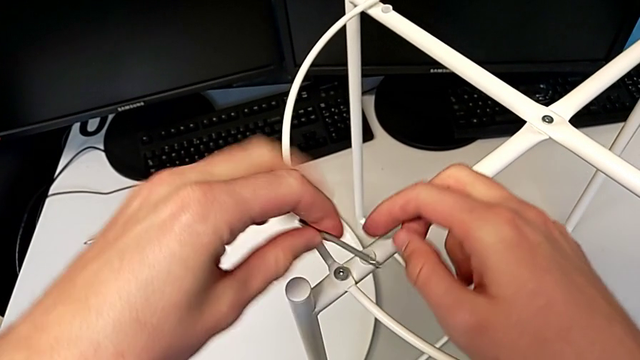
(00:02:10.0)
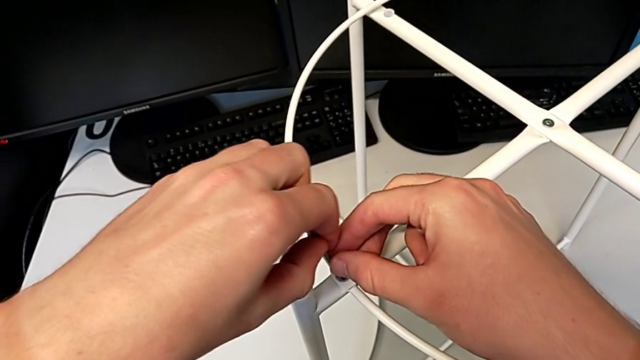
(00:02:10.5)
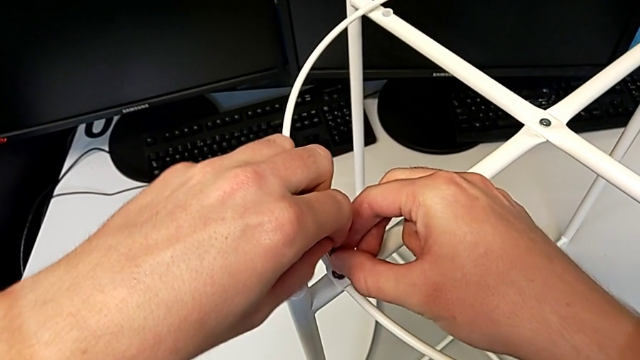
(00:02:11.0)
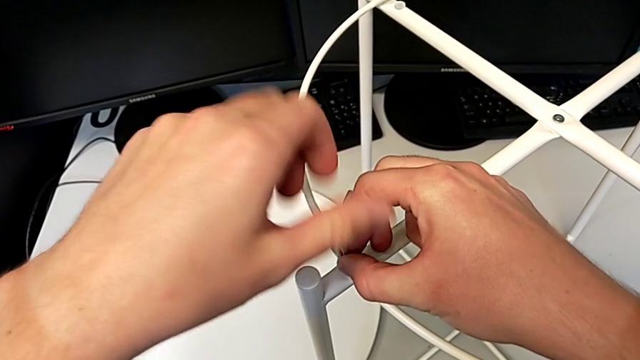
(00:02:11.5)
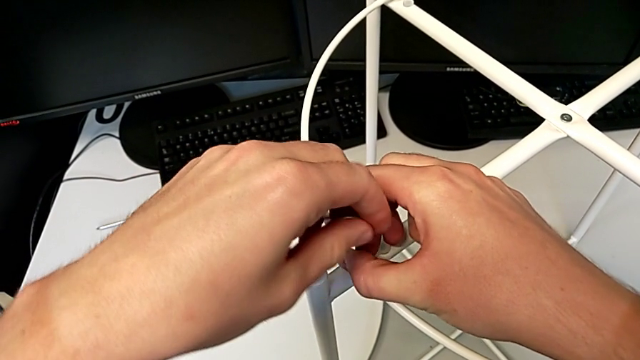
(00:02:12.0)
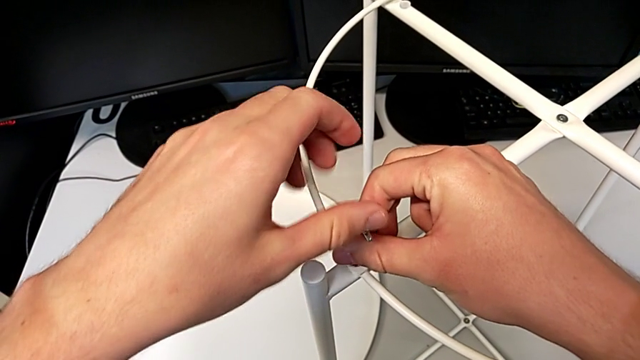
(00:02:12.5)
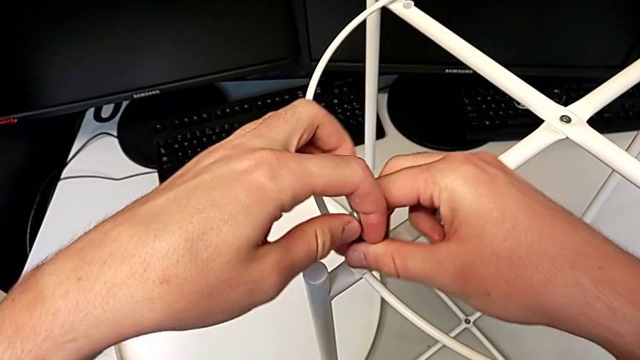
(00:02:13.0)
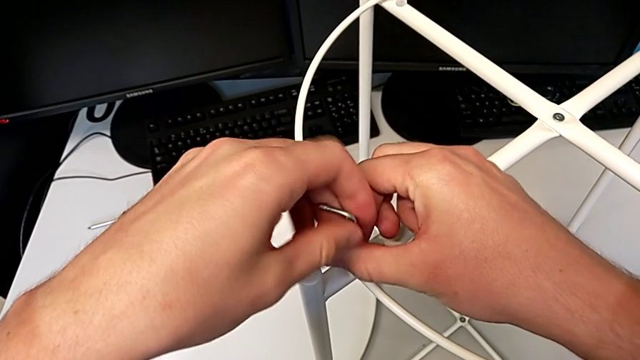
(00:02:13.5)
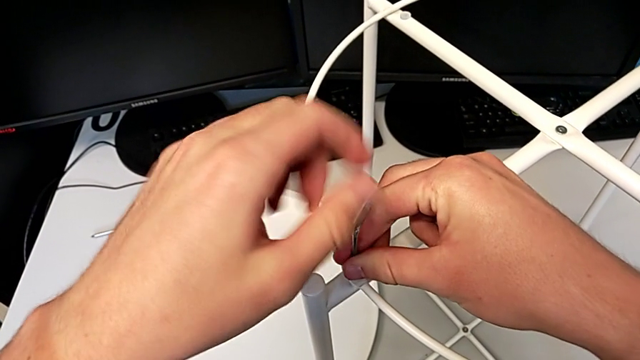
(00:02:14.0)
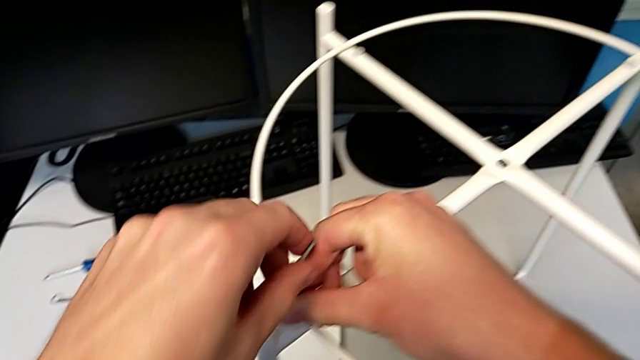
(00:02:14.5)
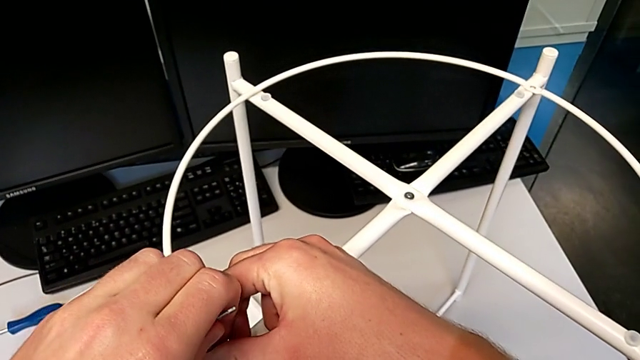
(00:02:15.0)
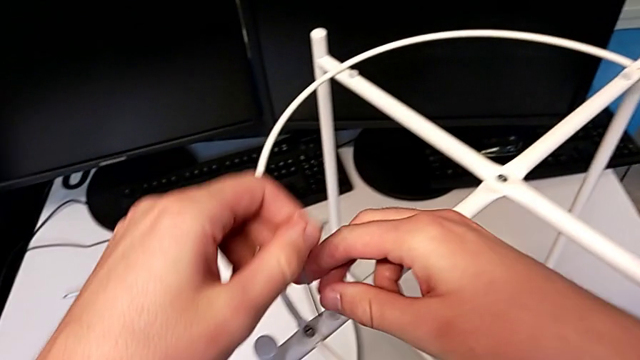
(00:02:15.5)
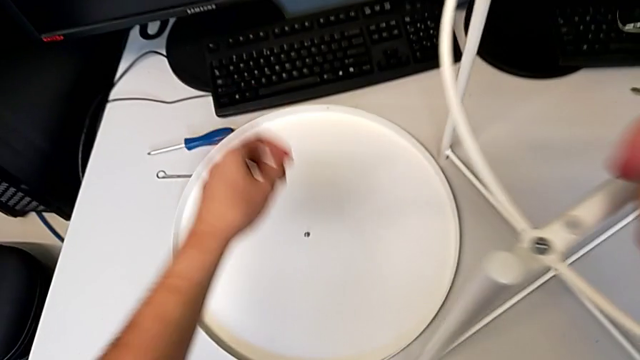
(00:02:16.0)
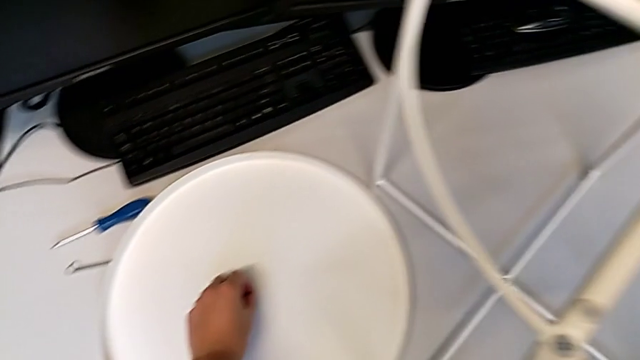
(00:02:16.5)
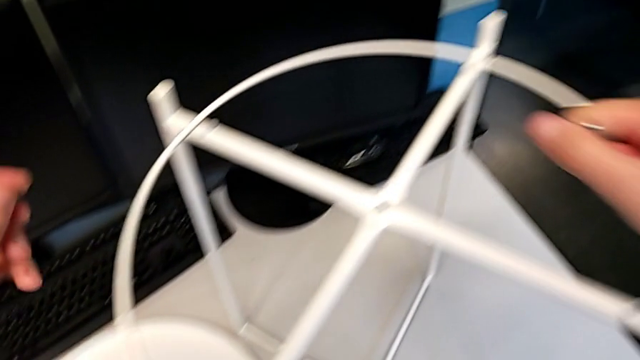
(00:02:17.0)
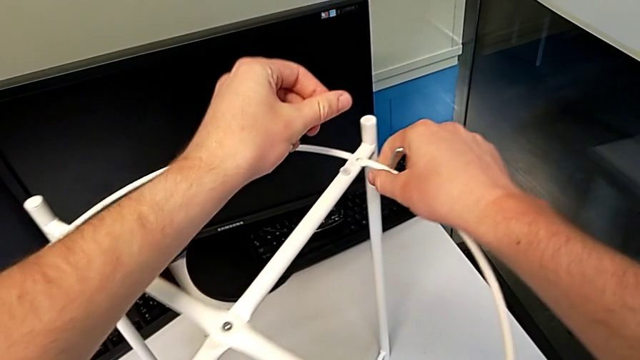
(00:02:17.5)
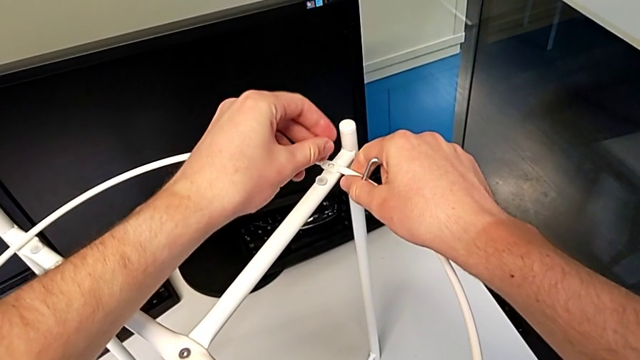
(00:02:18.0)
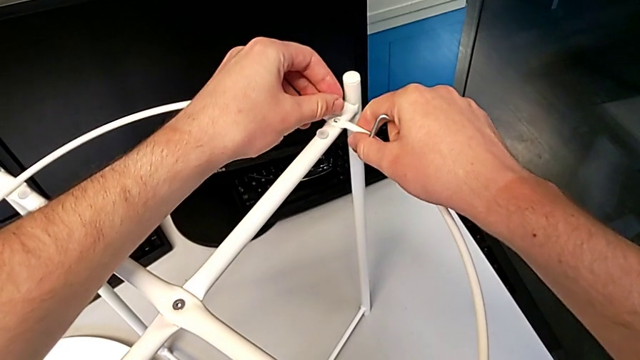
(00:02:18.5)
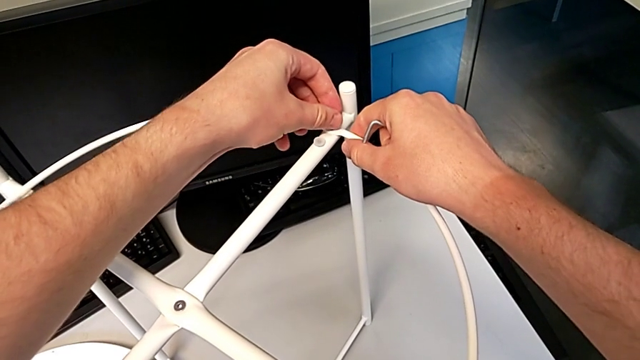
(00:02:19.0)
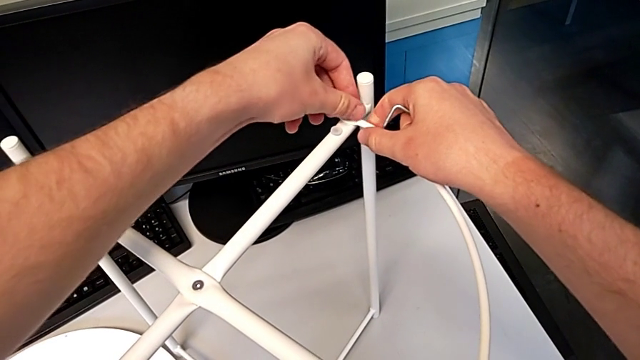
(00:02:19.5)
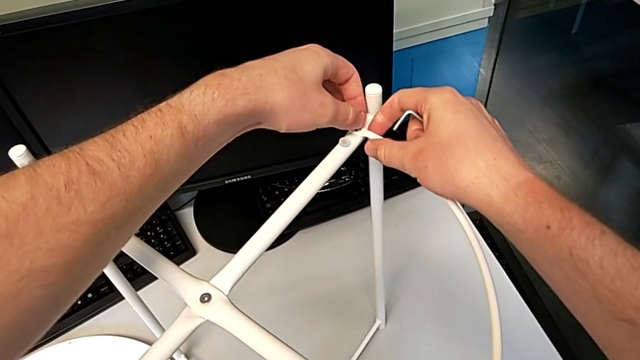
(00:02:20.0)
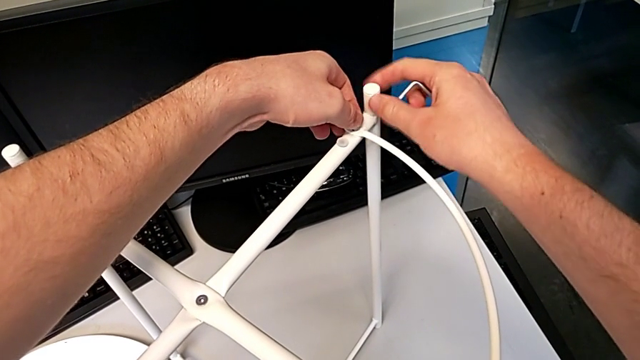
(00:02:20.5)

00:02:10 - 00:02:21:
The camera wearer is assembling the circle around the legs. They rotate the Allen wrench, insert it, screw the first hex socket head, withdraw the Allen wrench, grab the second hex socket head and insert it.

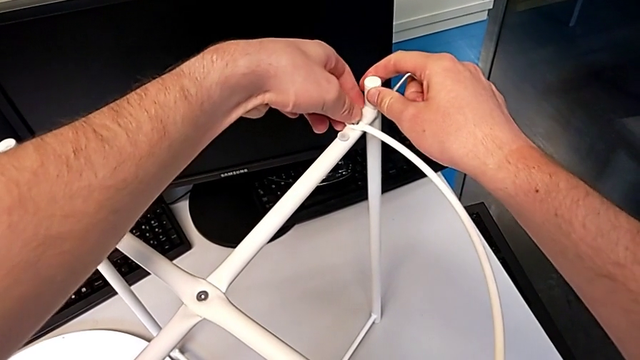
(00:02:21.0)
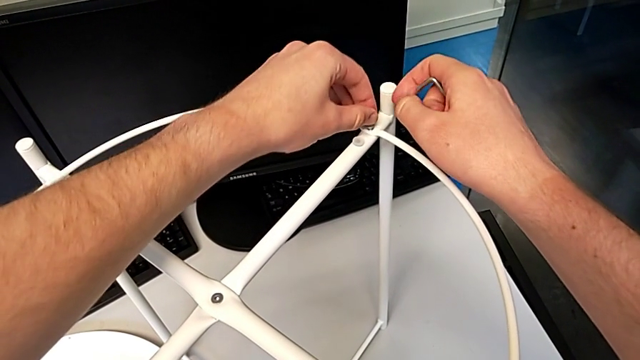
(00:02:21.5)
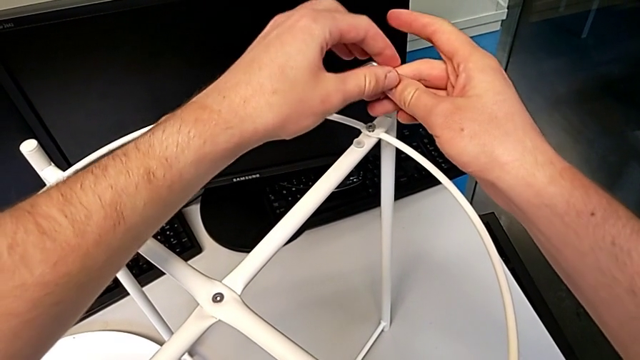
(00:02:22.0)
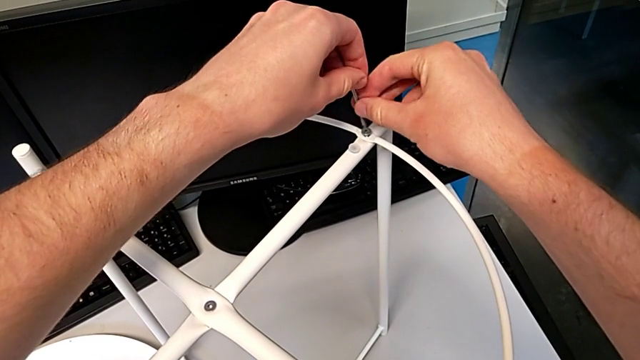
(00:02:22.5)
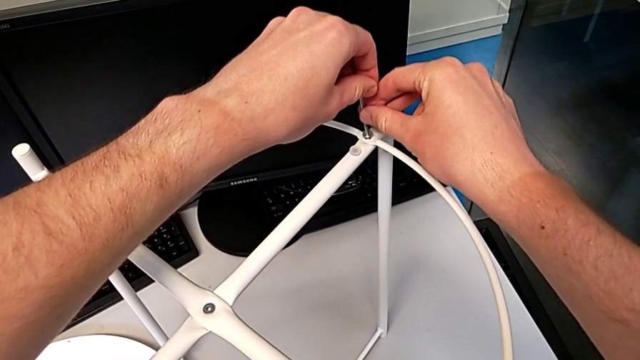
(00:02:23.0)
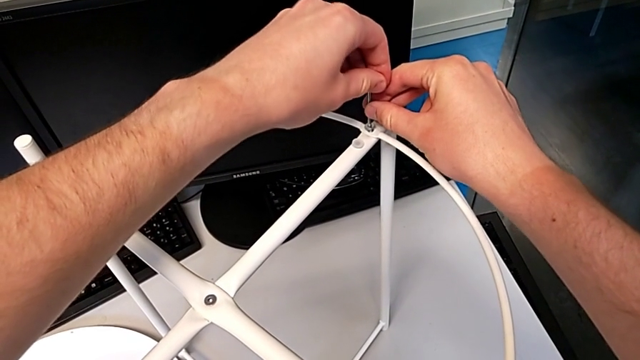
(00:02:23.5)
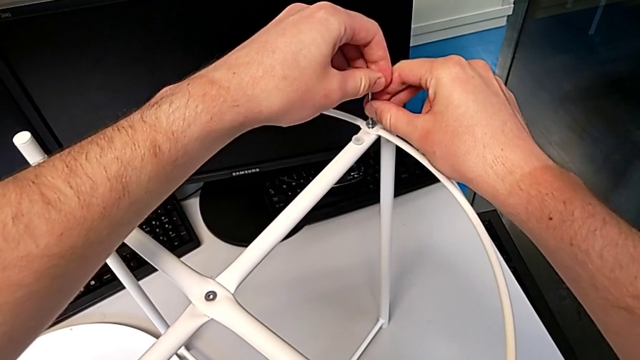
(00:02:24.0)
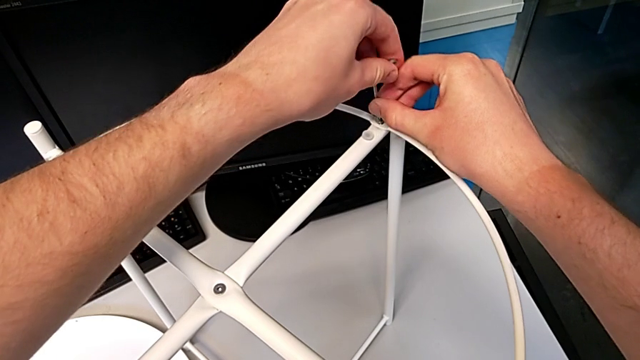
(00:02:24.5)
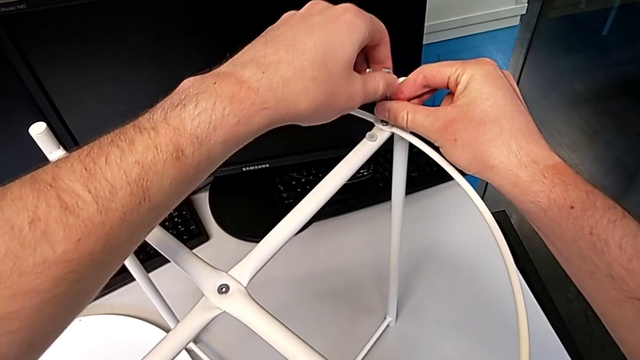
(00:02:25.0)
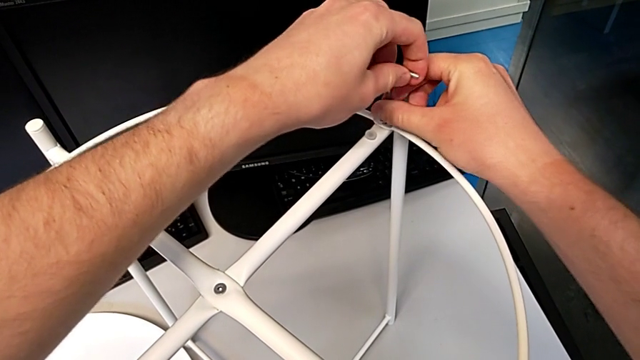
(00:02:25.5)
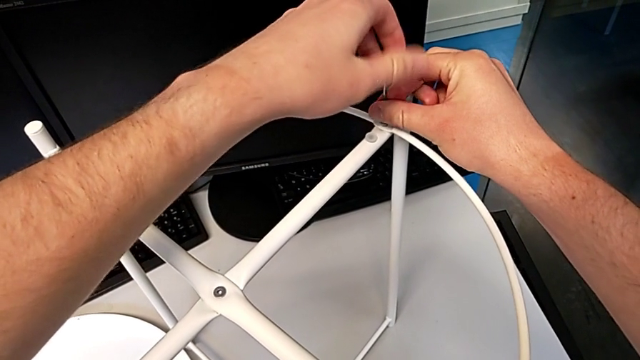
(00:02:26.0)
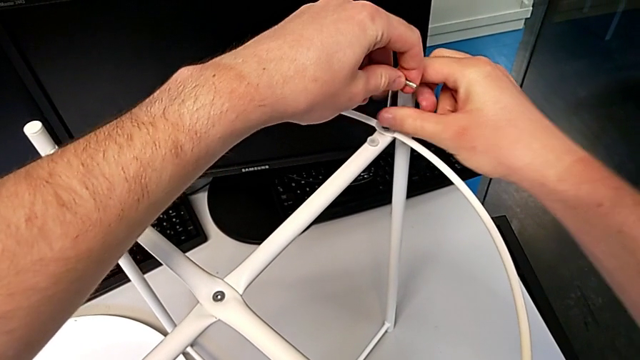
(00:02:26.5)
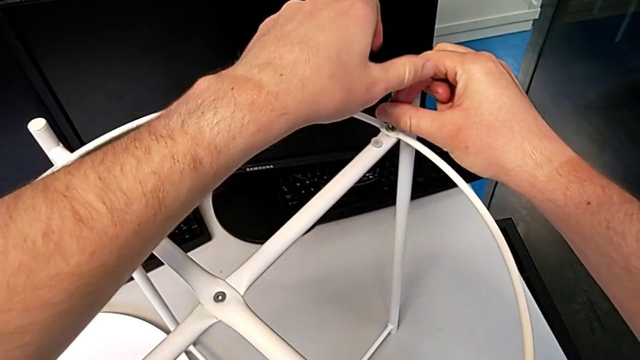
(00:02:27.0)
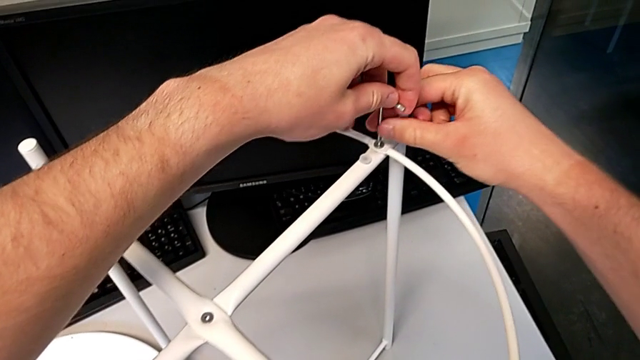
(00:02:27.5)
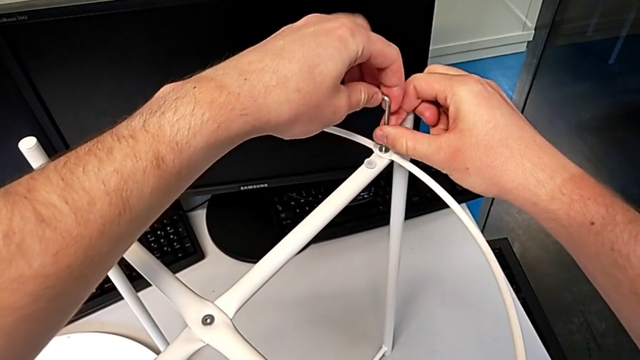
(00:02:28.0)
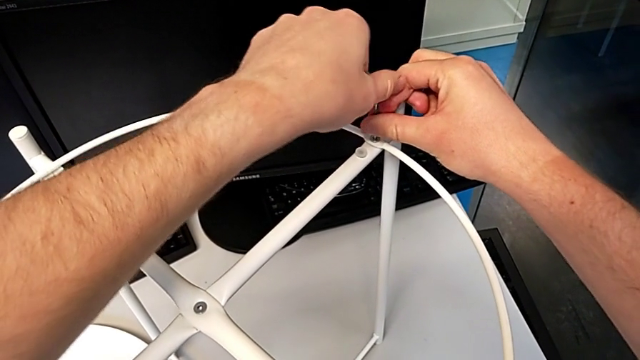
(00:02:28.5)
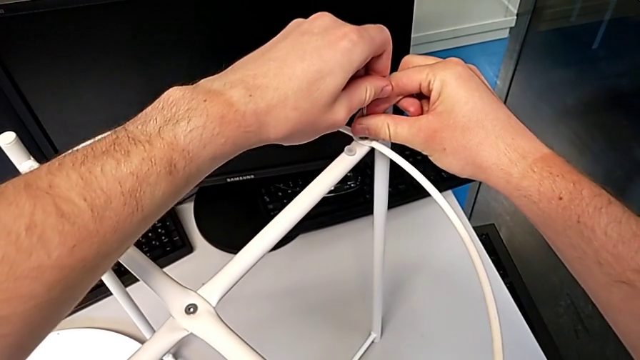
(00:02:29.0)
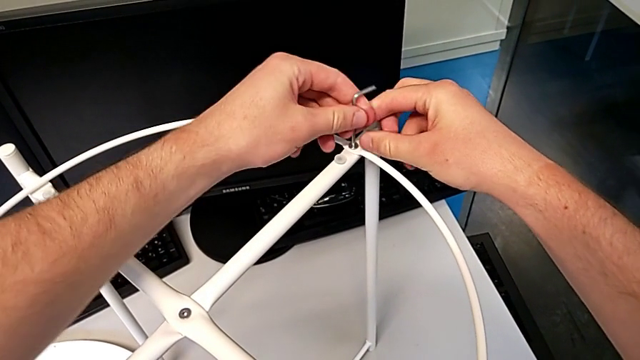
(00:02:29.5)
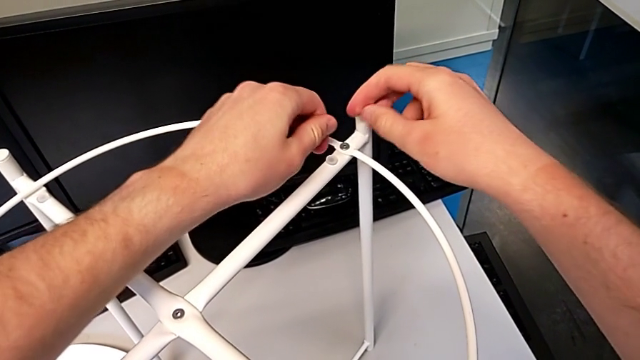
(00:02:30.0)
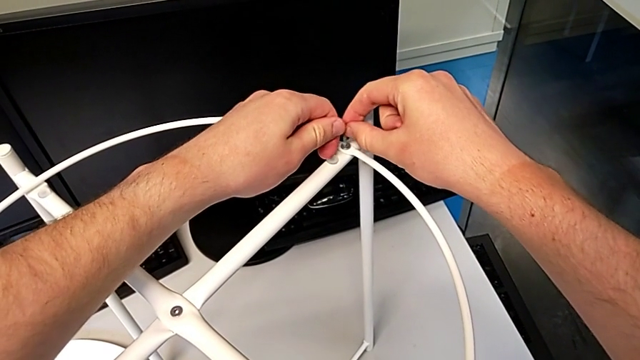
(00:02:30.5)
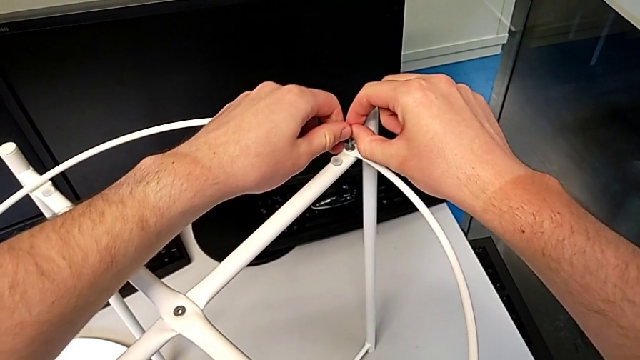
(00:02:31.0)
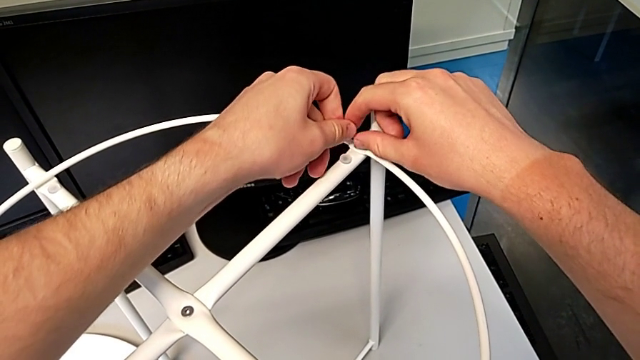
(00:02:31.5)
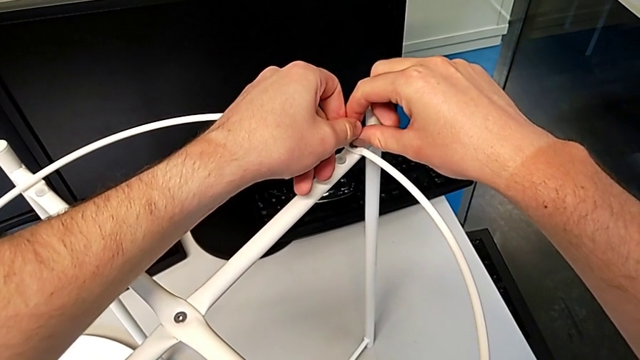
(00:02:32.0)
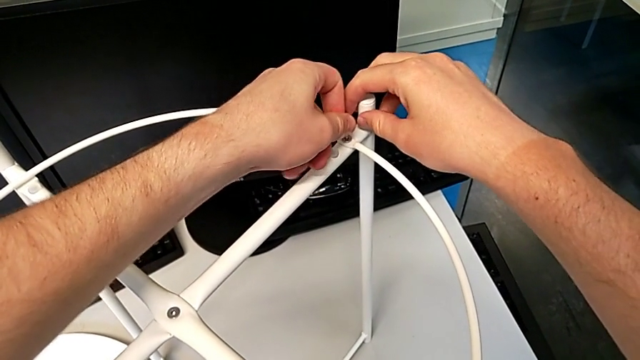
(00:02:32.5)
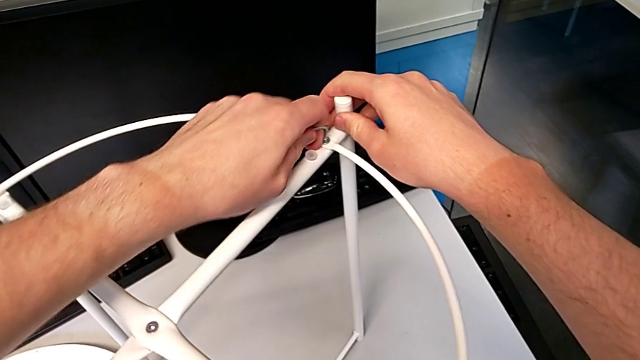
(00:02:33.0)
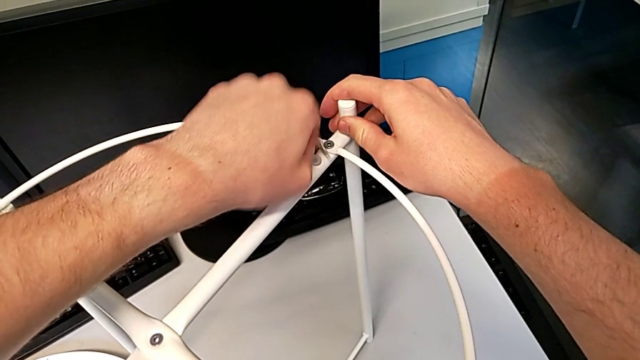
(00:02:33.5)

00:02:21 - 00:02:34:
The camera wearer is assembling the circle around the legs. They insert the Allen wrench, screw the second hex socket head, withdraw the Allen wrench, insert it and begin to wrongly insert the hex socket head, with the Allen wrench coming off.
